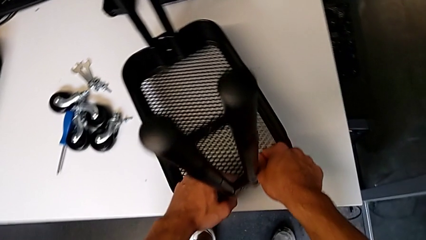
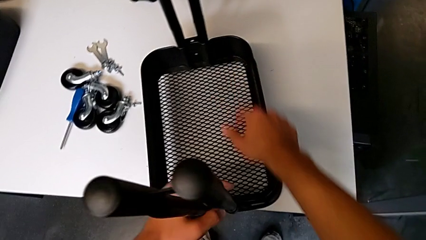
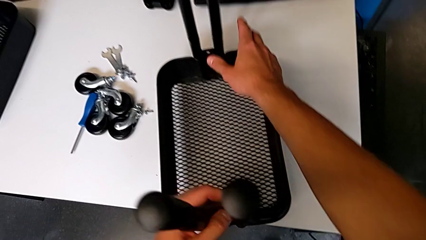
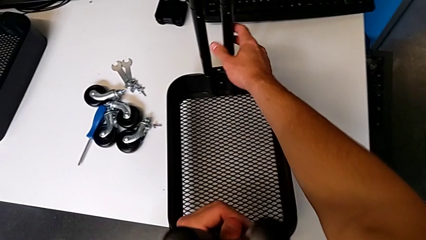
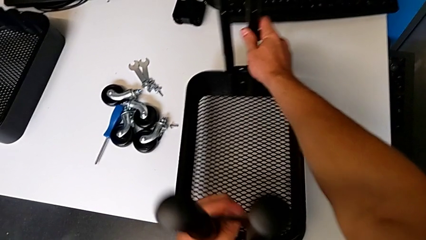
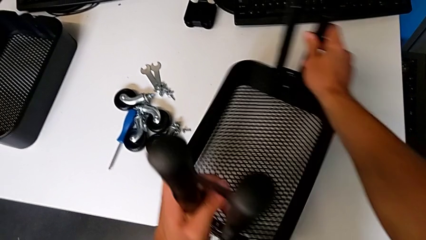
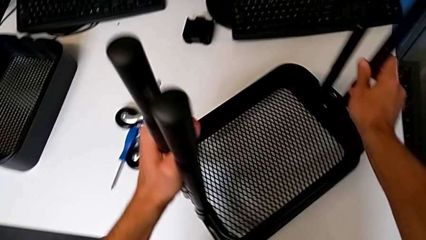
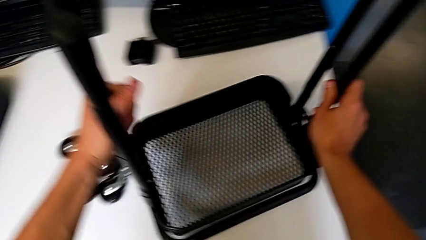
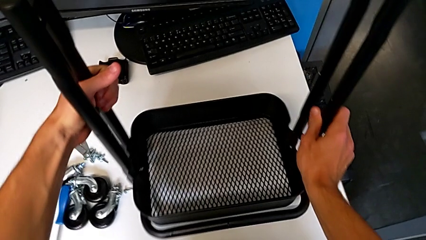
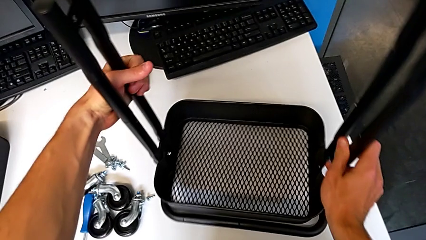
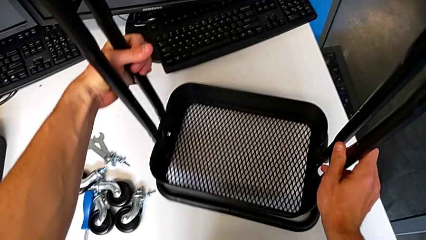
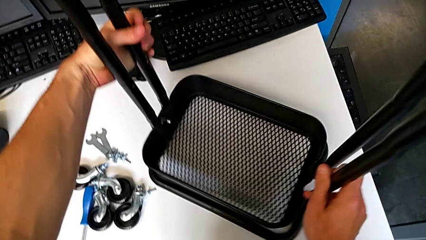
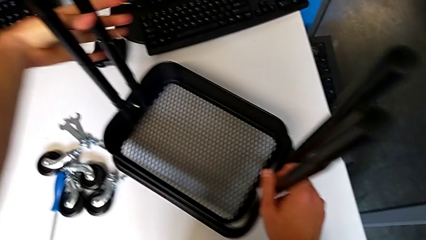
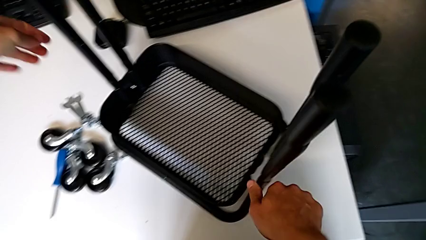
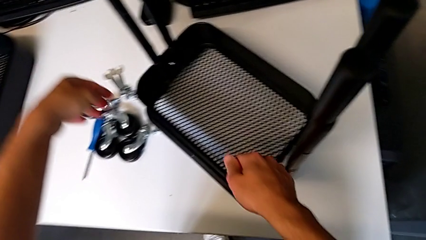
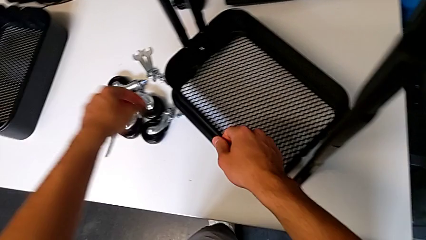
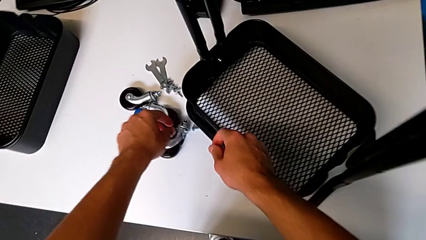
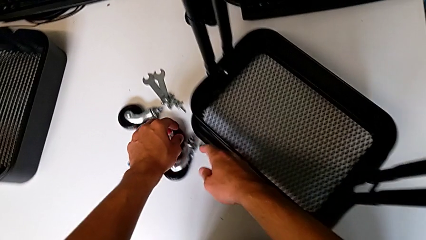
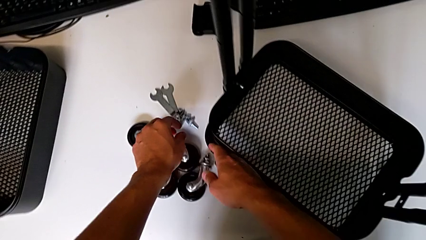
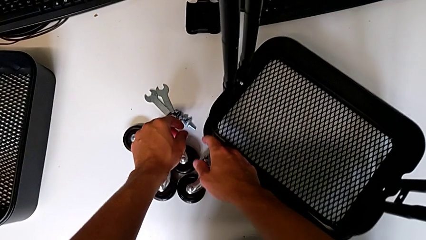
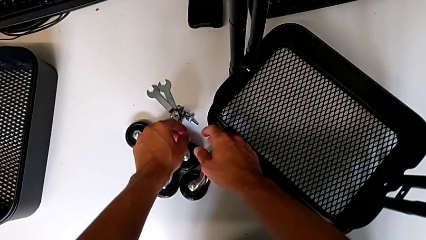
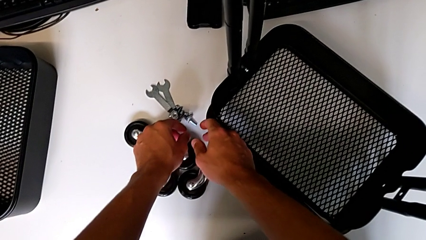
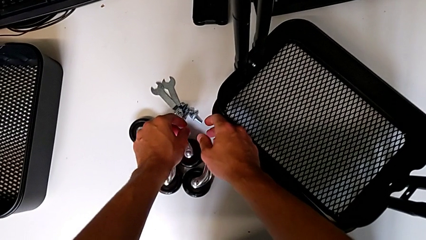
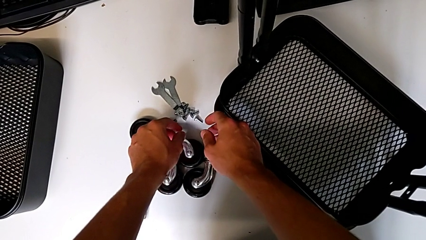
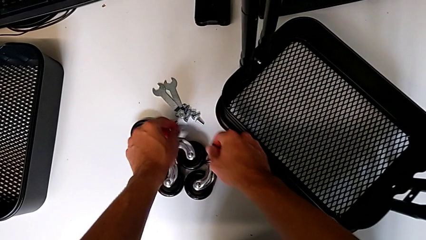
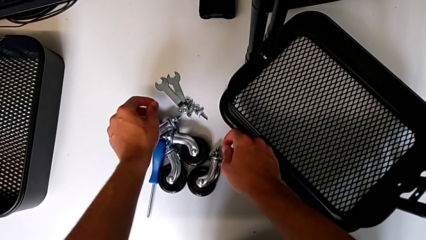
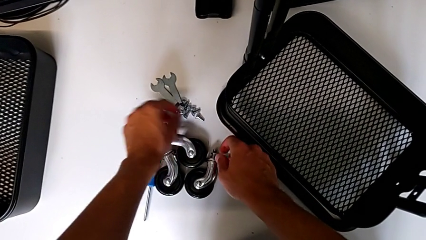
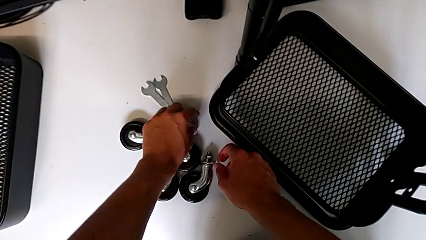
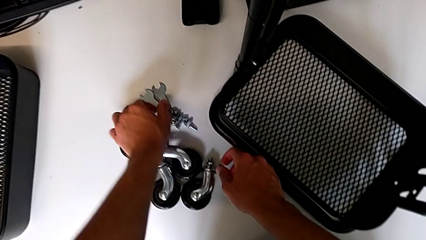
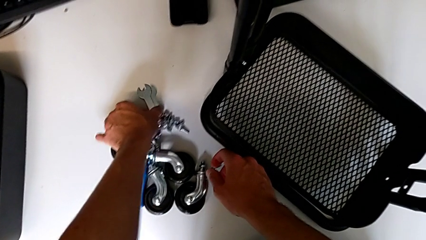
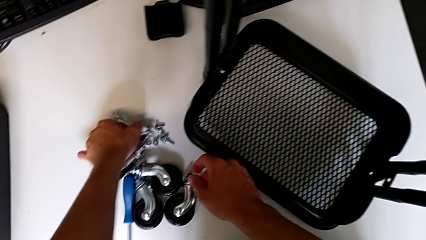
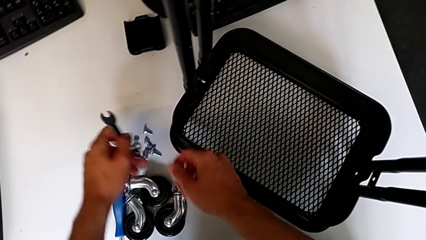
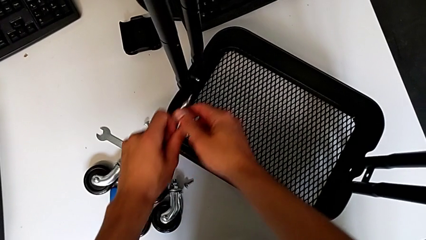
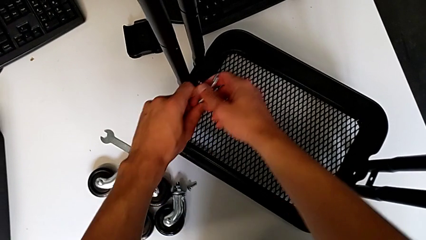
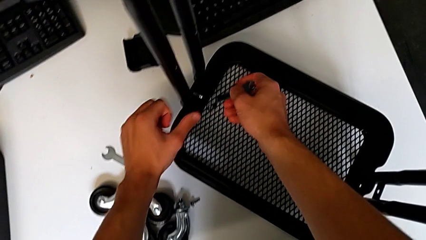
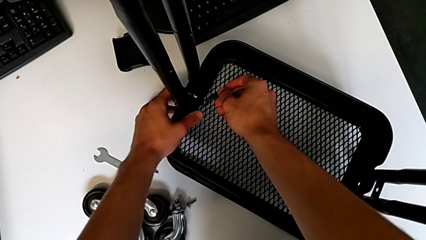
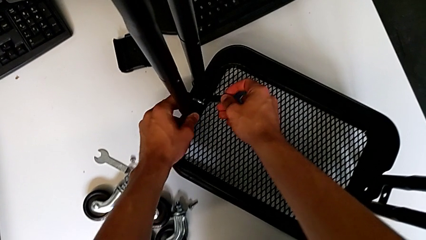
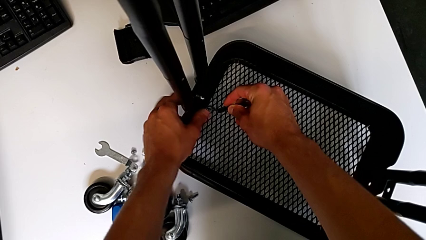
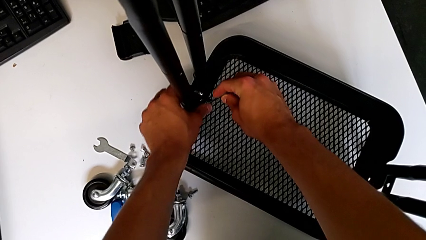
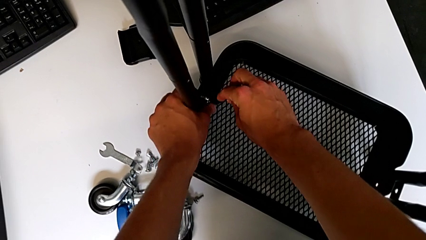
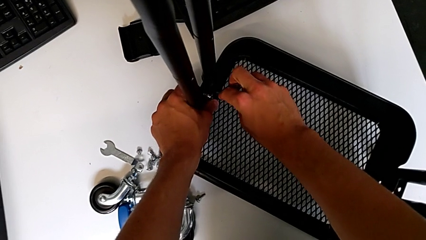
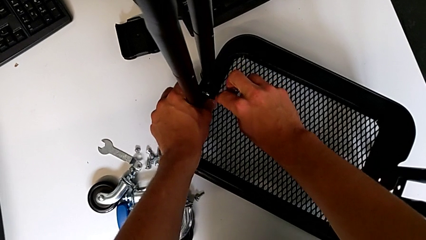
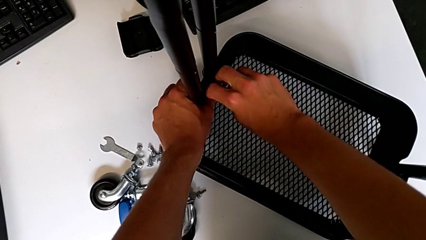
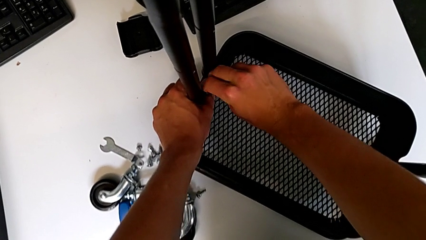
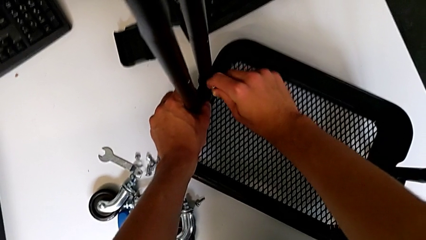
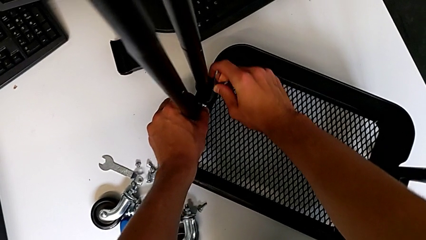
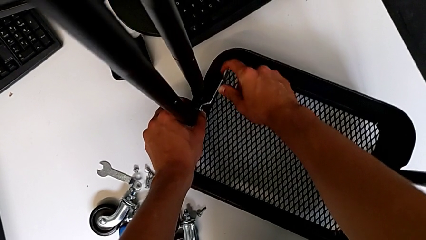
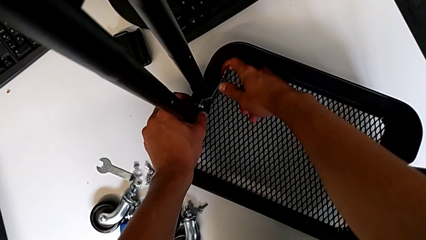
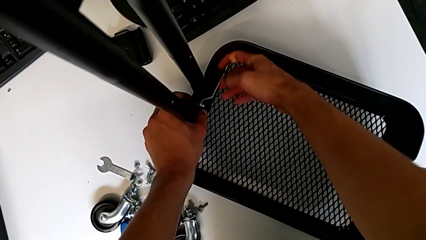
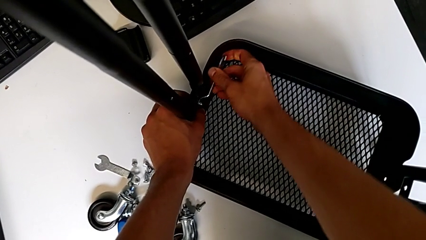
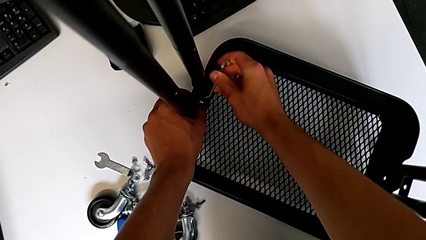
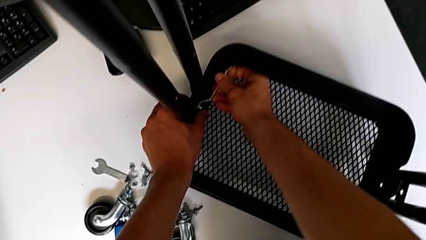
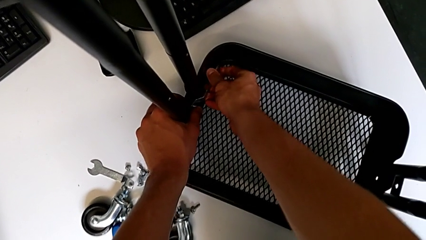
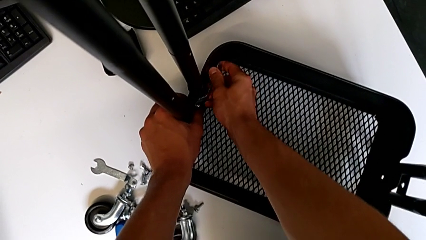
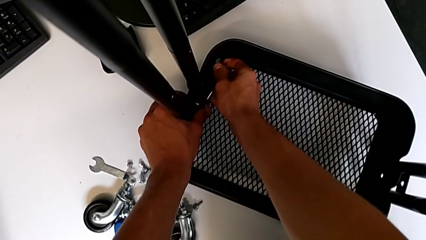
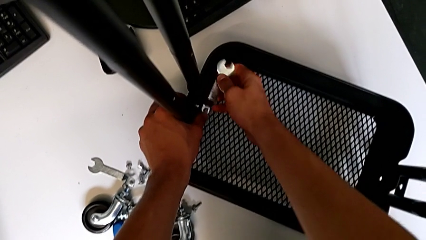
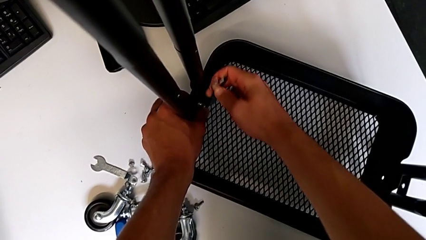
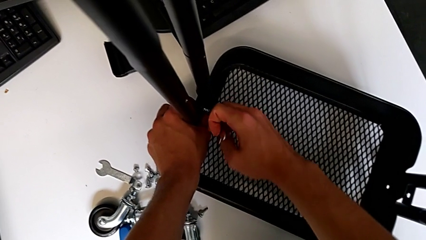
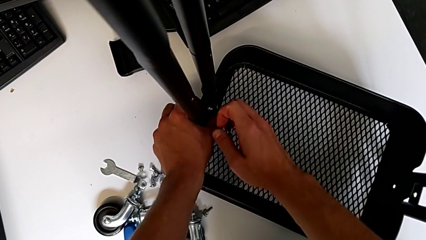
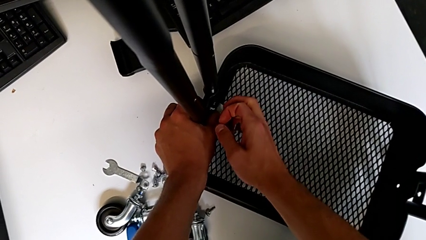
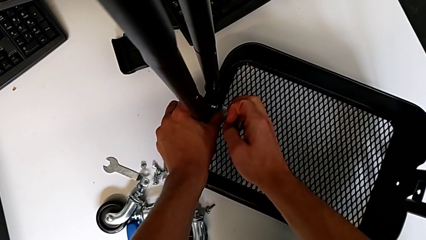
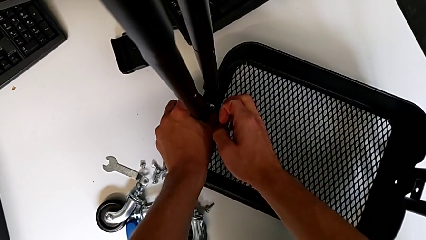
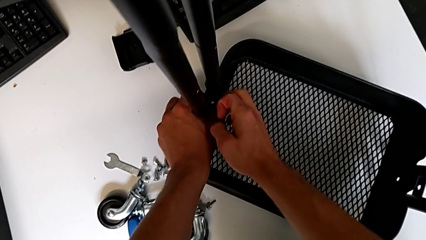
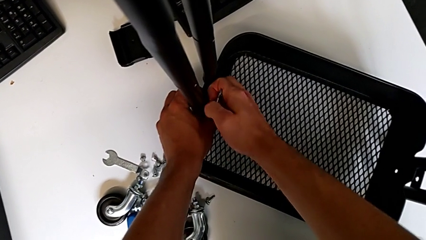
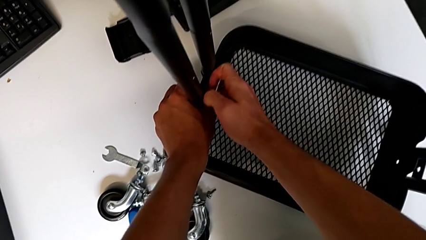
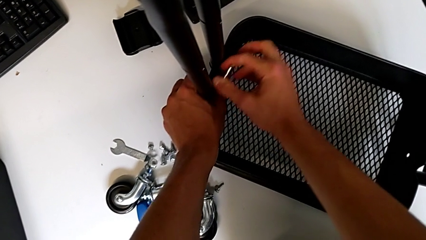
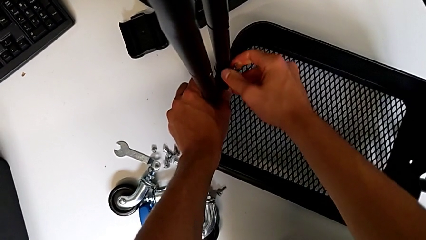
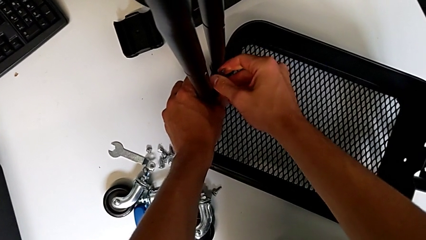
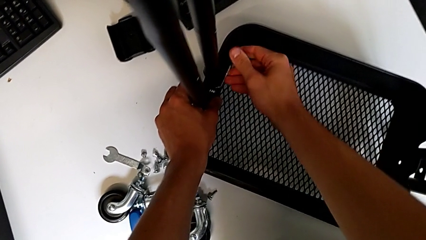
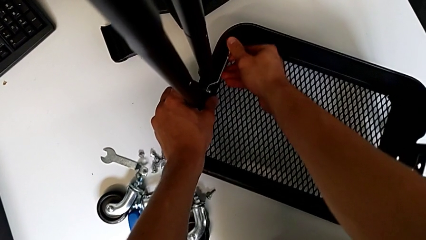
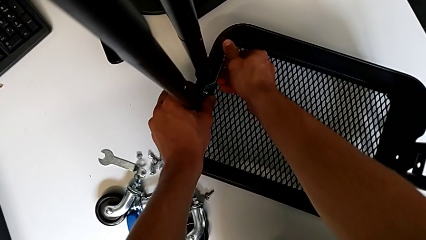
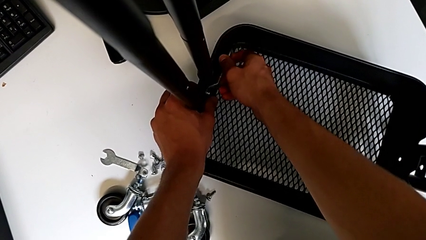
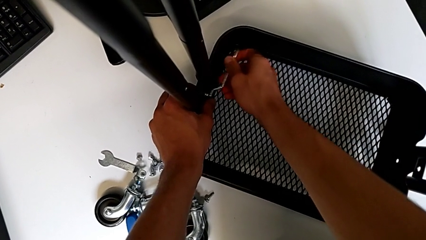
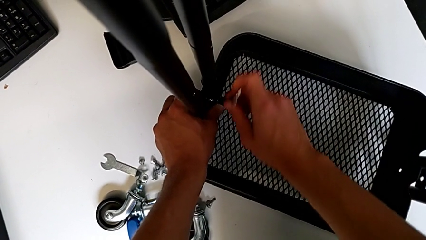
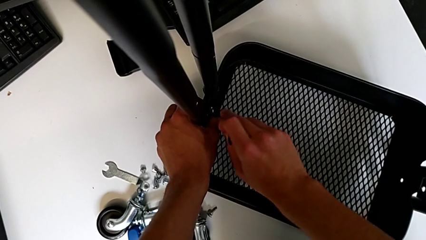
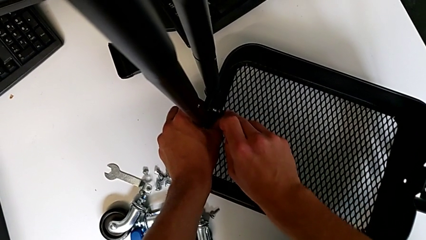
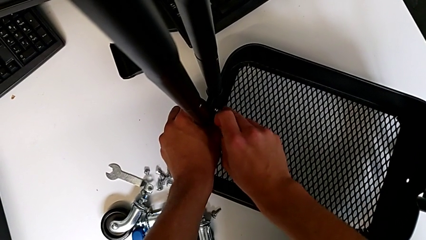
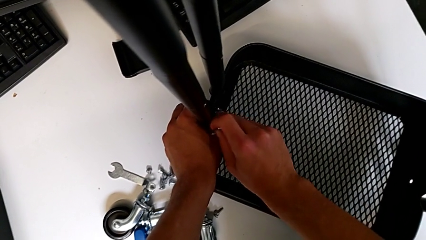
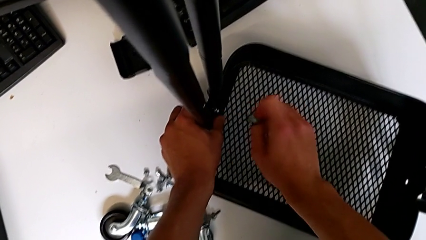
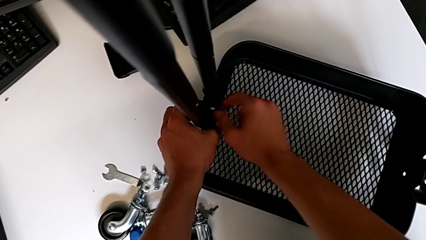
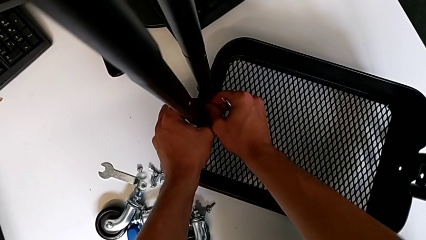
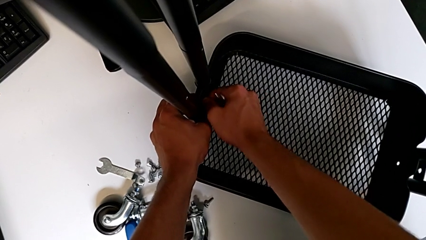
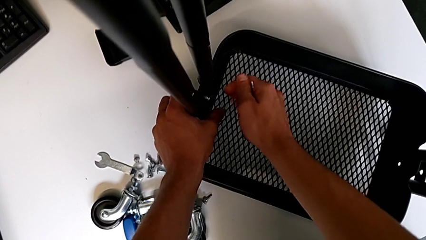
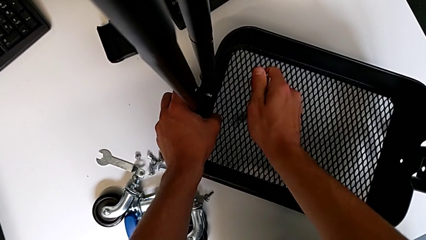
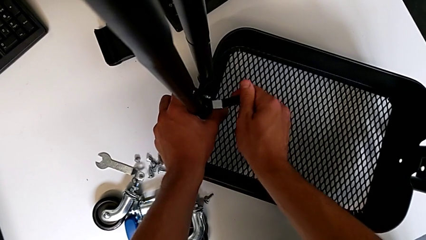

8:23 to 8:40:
The camera wearer is assembling the first tray. They slide the utility cart, rotate it, wrongly approach the bolt, grab the hexagonal wrench, insert it, screw the hex nut, withdraw the hexagonal wrench, insert it, screw the hex nut, withdraw the hexagonal wrench and insert it.
